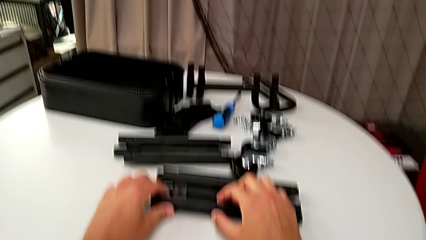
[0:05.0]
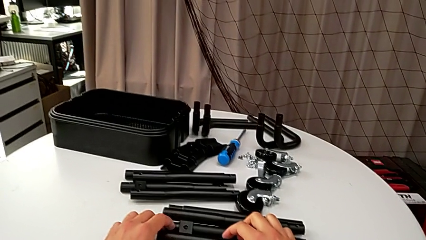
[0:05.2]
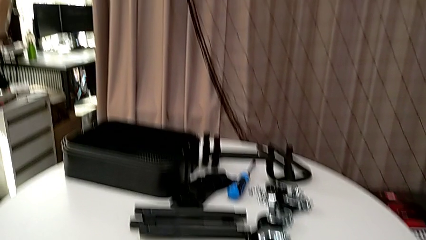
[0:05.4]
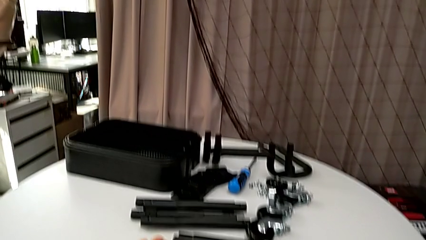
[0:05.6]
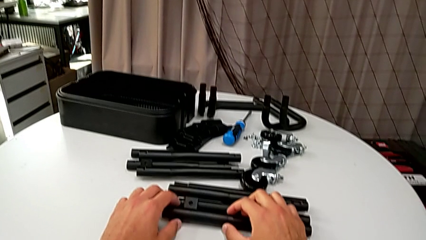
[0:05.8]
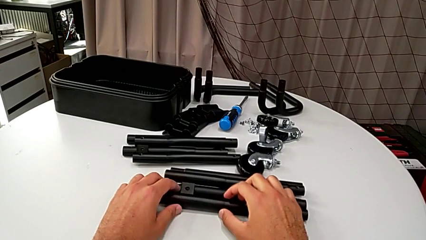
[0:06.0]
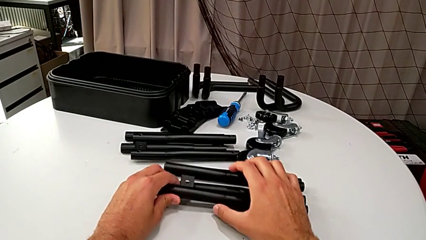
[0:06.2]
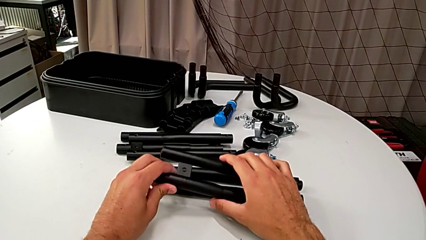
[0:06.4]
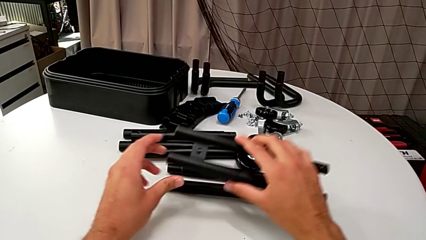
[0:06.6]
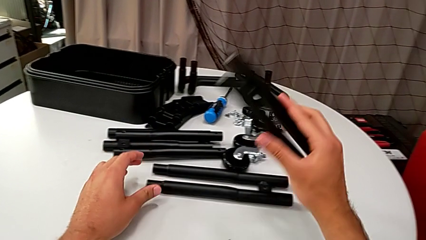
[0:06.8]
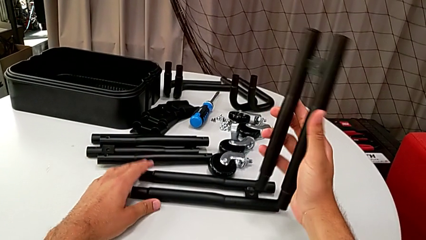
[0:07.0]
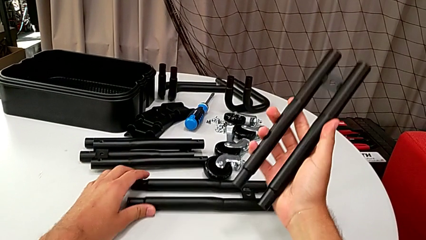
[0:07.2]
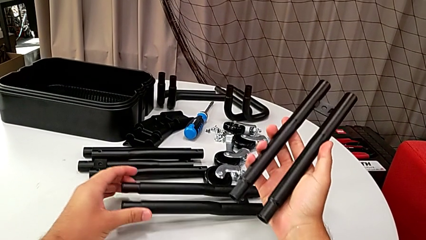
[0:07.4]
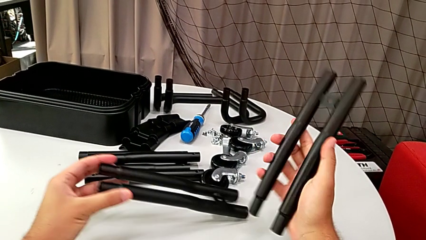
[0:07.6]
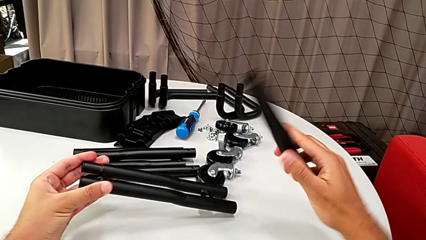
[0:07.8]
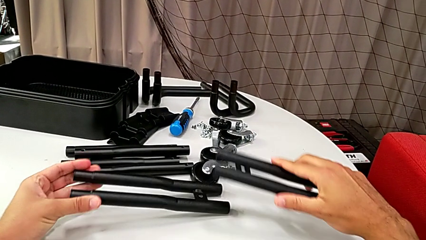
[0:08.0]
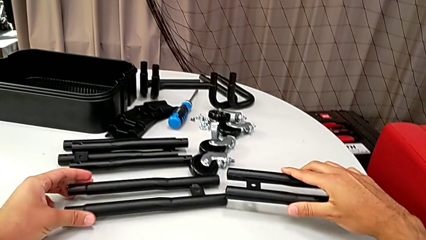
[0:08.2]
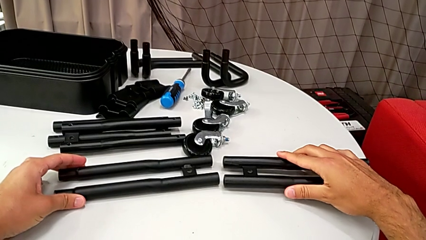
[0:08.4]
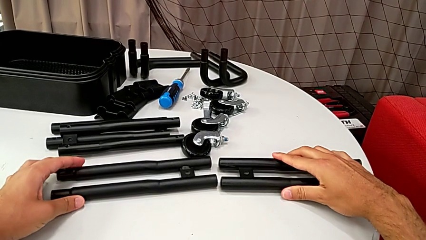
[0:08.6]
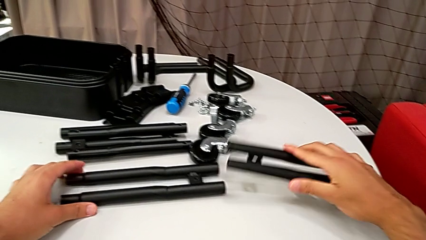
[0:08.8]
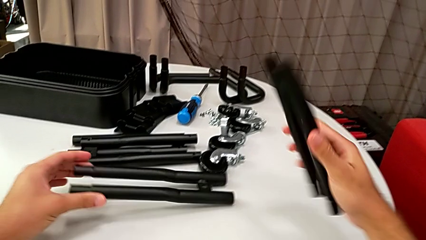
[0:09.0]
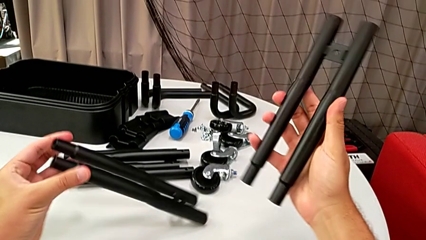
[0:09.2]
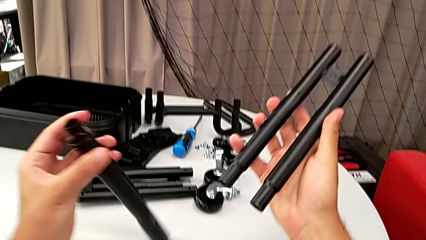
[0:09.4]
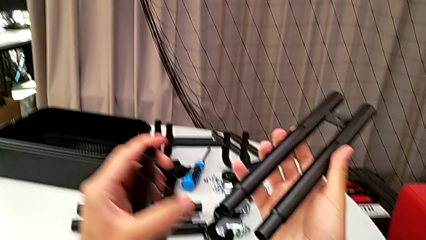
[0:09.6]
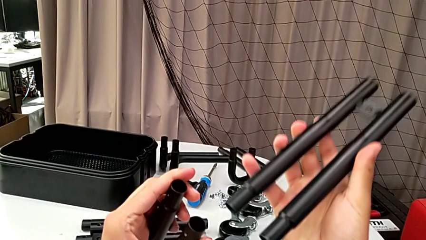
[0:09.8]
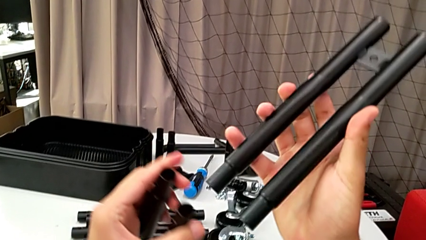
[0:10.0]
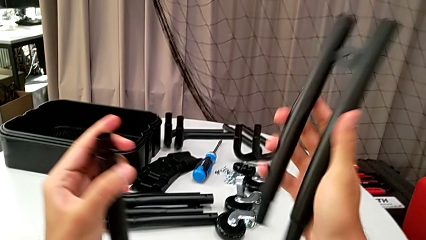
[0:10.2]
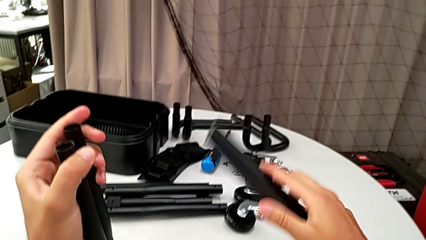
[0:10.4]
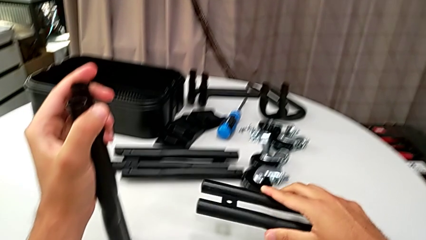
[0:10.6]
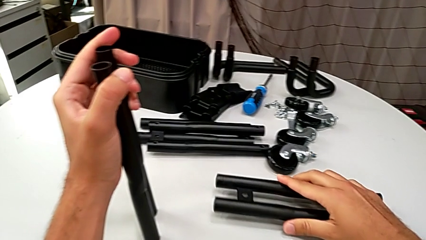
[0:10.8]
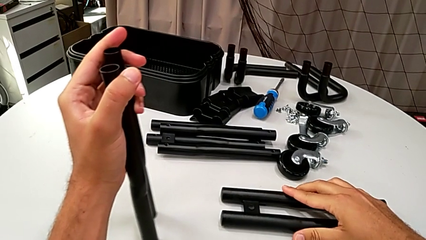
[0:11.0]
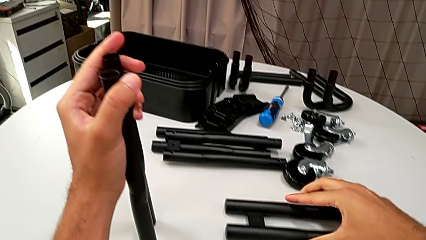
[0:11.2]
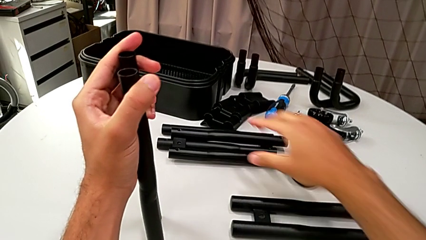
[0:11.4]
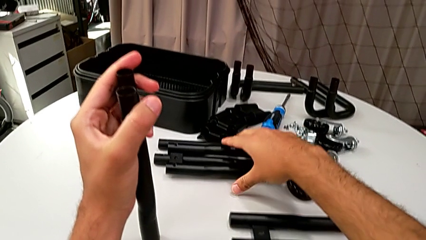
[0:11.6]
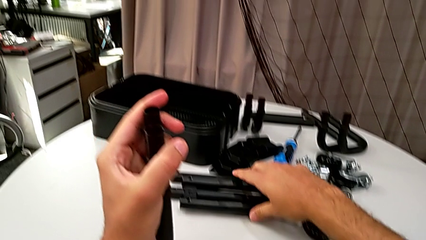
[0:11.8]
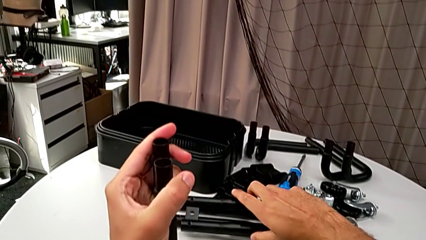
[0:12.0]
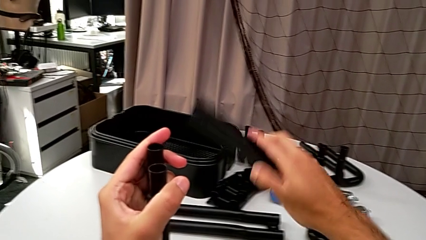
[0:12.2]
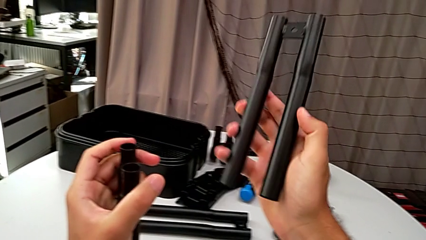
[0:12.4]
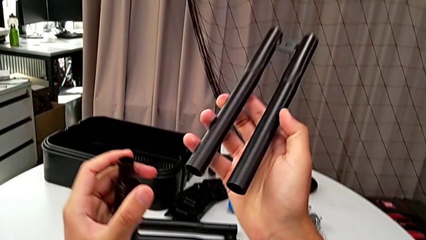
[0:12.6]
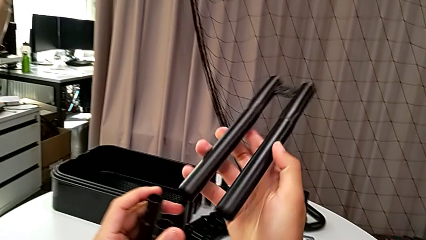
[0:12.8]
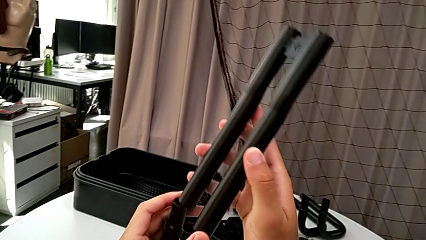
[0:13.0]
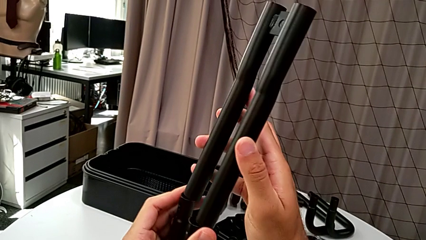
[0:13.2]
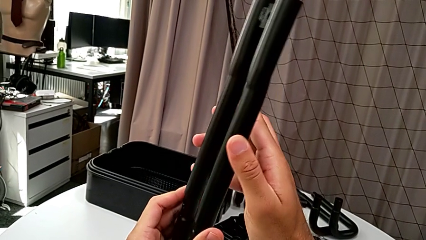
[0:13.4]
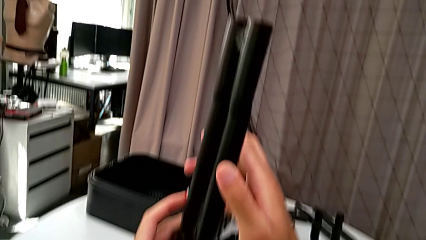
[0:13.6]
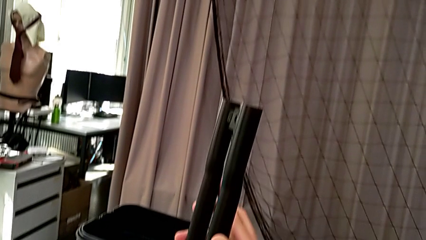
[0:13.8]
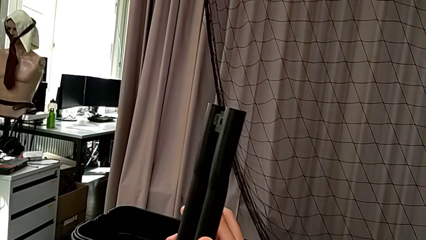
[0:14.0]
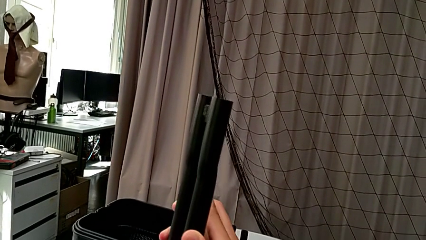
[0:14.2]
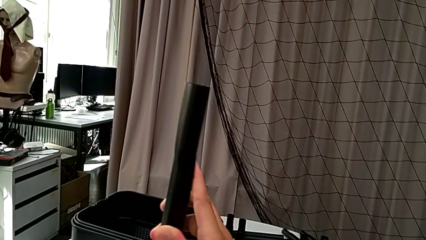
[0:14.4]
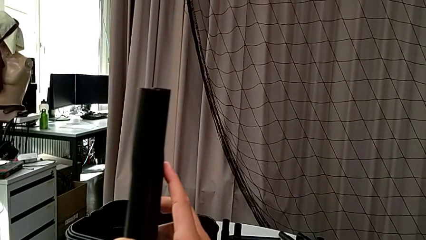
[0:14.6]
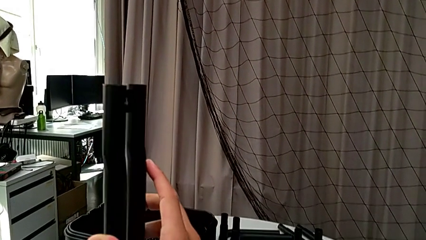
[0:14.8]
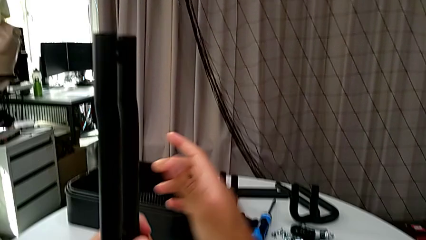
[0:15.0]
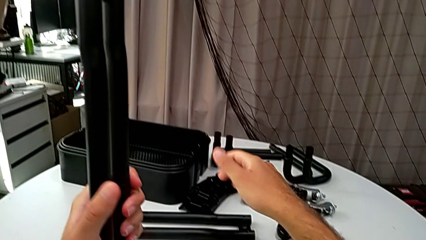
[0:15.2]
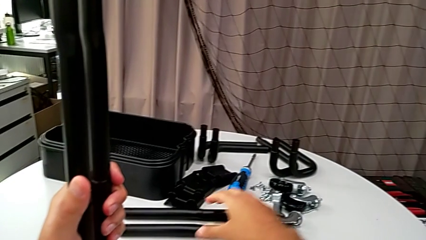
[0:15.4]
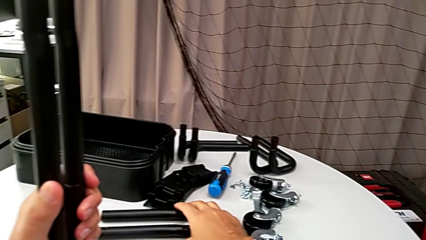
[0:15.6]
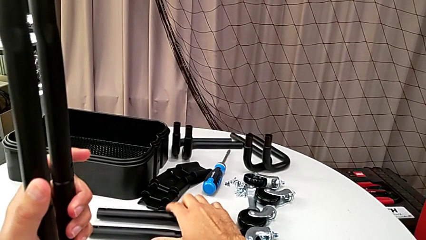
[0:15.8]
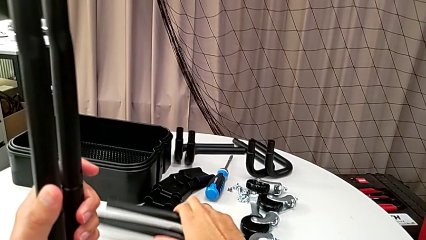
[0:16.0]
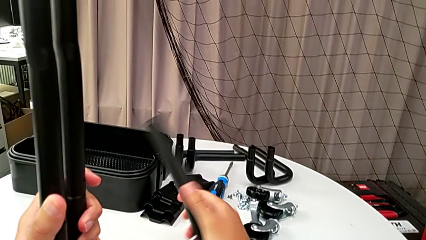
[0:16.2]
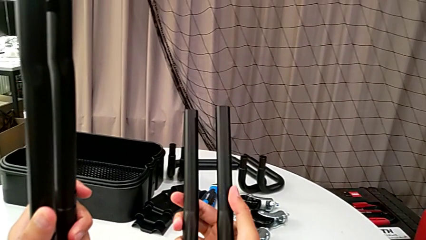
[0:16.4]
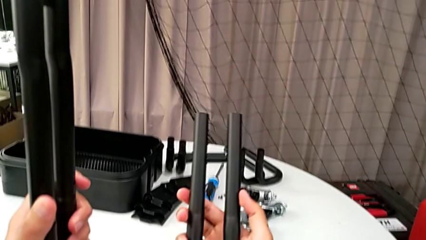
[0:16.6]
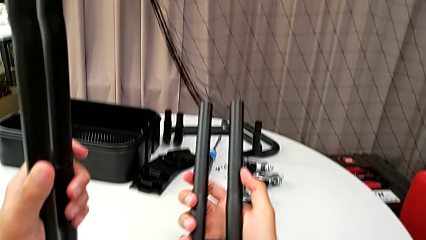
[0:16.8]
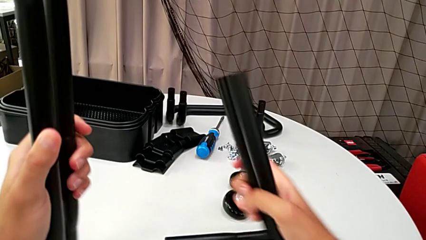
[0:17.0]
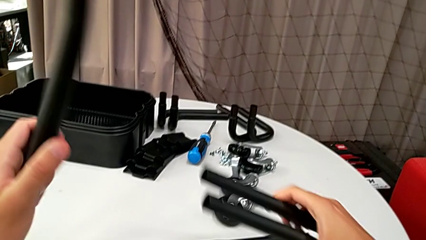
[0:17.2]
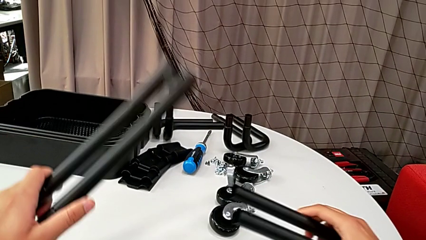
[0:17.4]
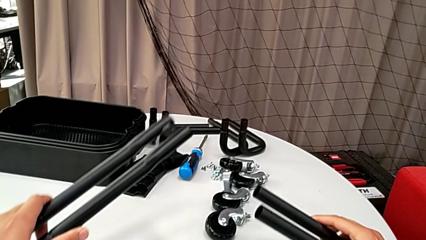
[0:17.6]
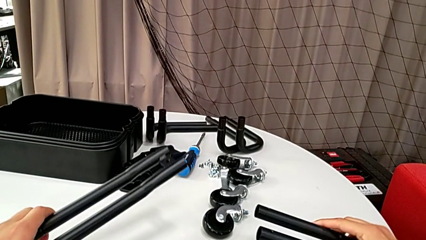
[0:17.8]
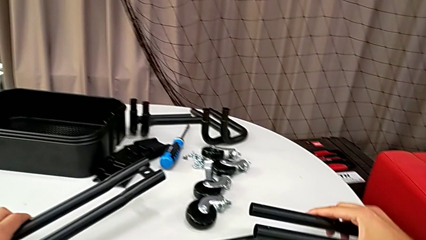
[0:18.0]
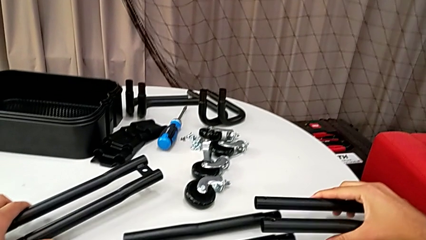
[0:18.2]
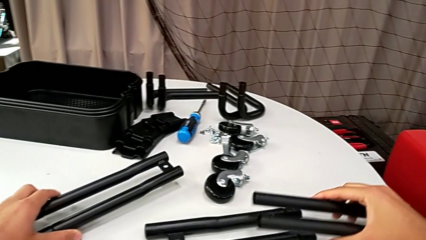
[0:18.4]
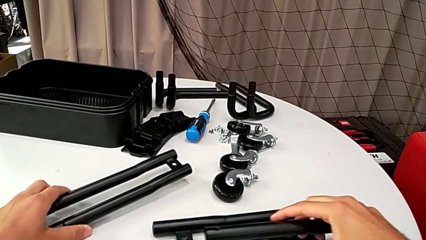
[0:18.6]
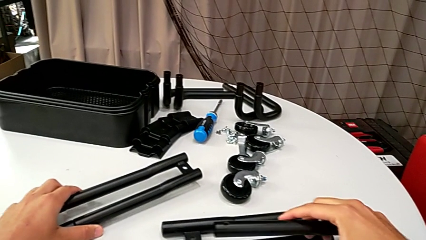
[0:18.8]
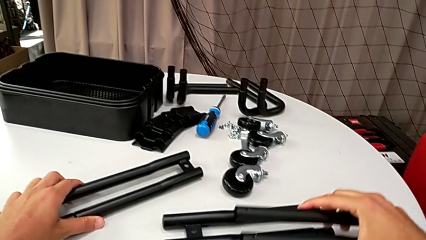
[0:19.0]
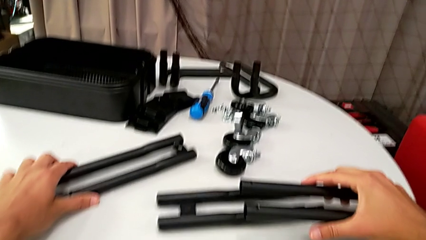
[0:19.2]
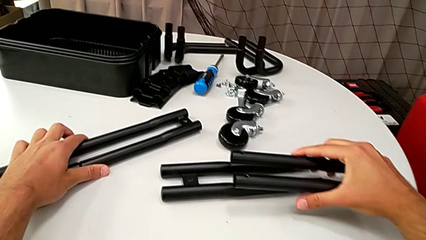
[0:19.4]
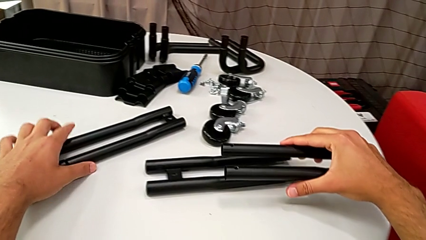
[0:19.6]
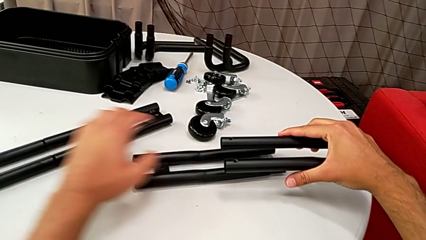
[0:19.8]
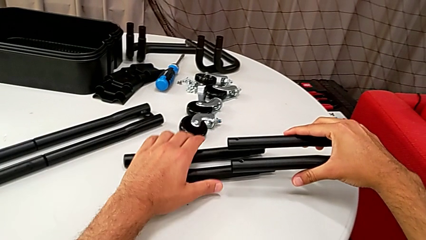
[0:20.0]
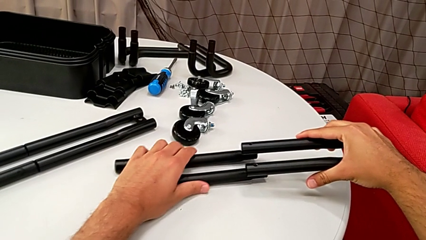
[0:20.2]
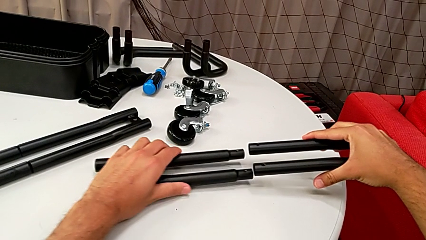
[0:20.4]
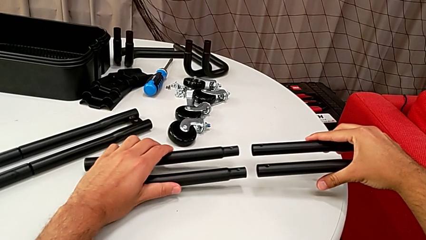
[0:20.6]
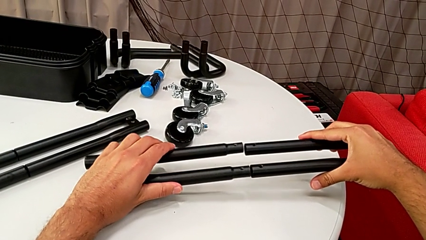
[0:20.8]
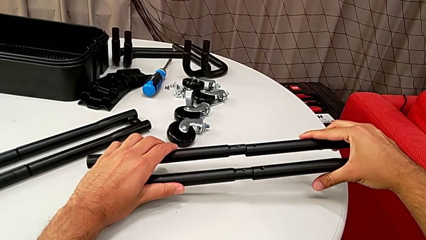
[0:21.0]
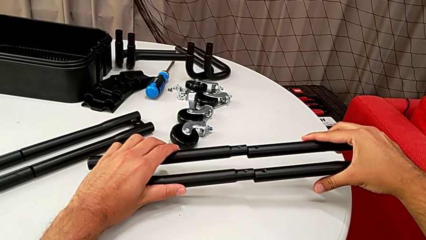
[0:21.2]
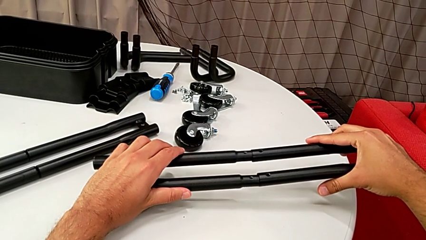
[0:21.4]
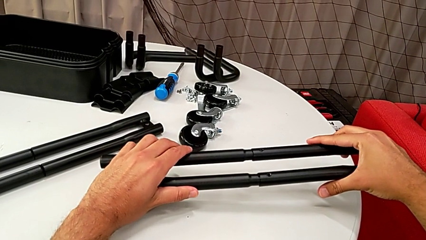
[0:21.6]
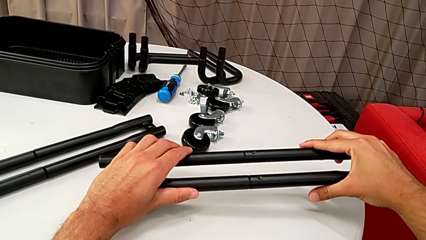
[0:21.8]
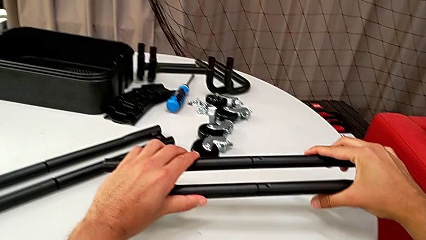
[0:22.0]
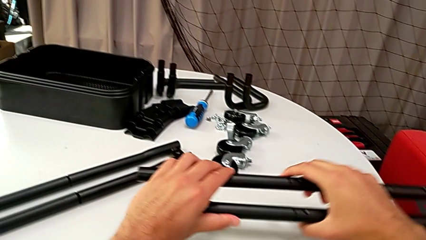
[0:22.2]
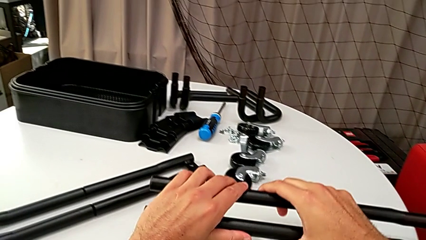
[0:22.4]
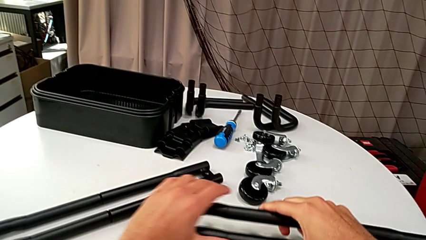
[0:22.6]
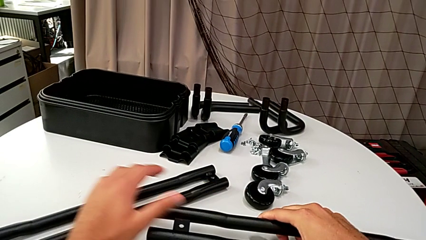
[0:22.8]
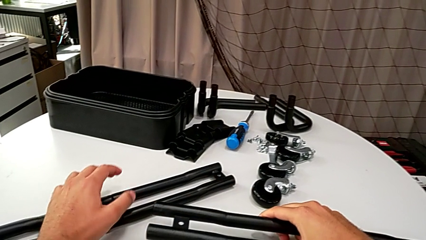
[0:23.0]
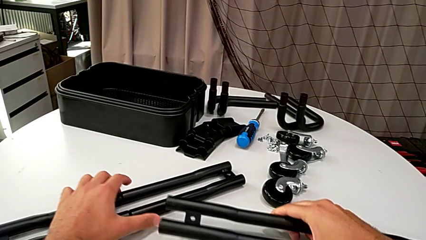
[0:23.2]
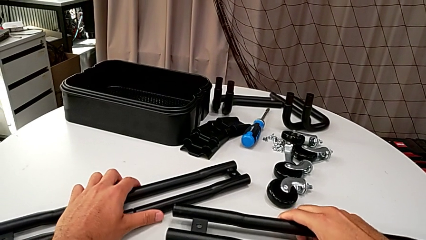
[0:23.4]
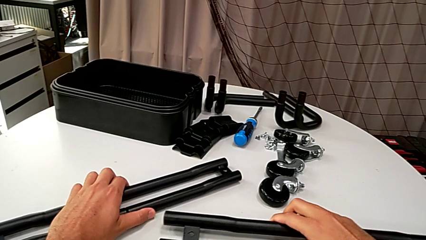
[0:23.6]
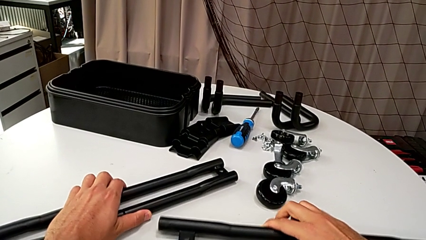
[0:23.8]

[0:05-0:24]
The camera wearer is assembling the half frame. They grab the bracket, inspect it, lift it, insert it and grab it.
